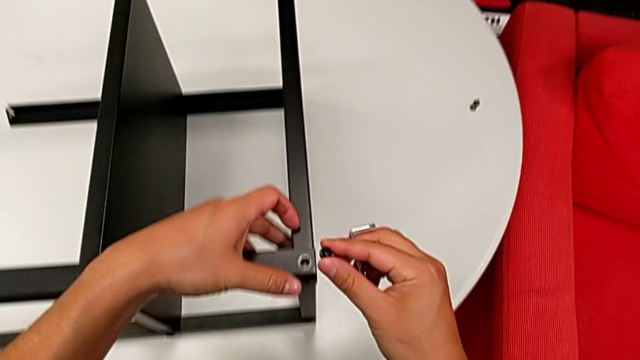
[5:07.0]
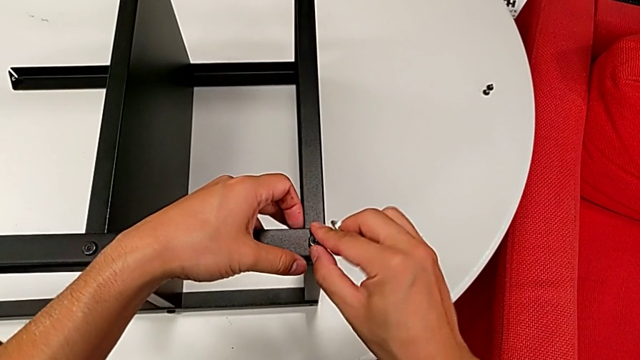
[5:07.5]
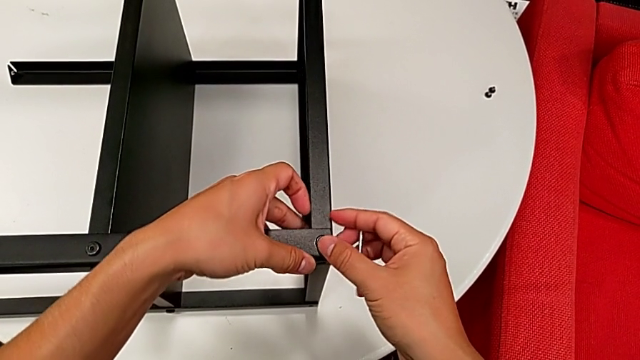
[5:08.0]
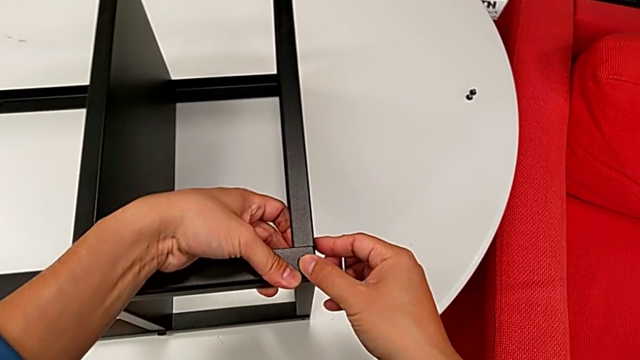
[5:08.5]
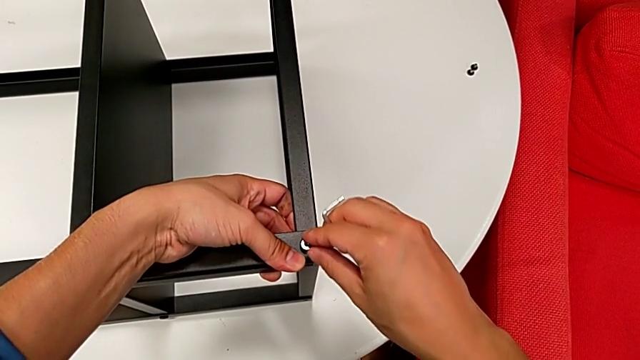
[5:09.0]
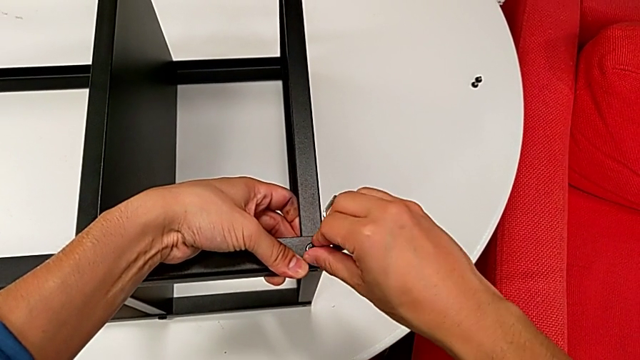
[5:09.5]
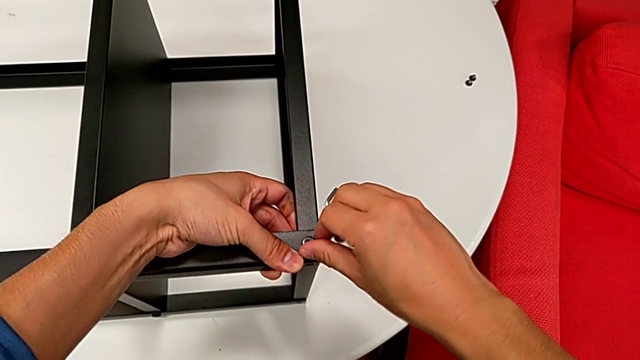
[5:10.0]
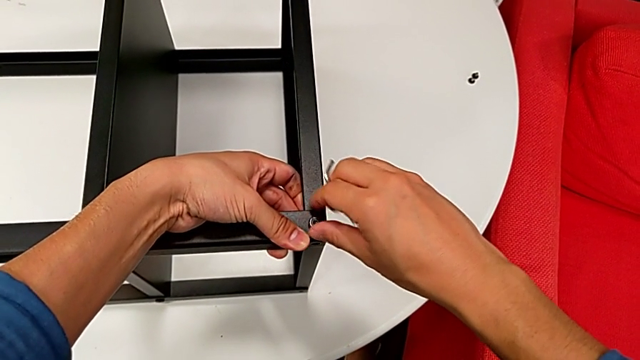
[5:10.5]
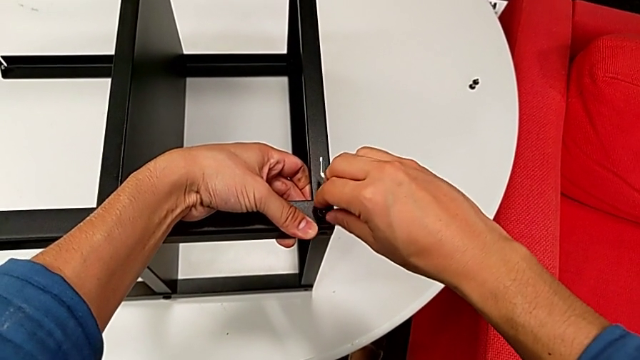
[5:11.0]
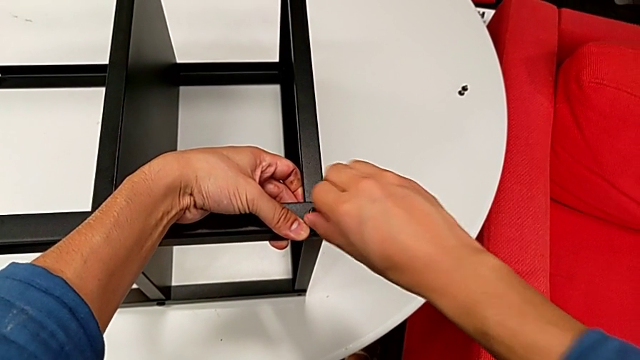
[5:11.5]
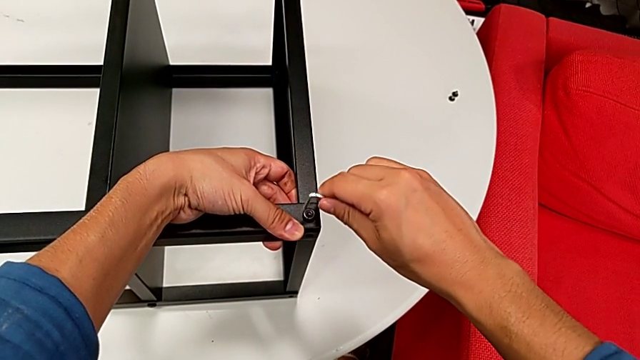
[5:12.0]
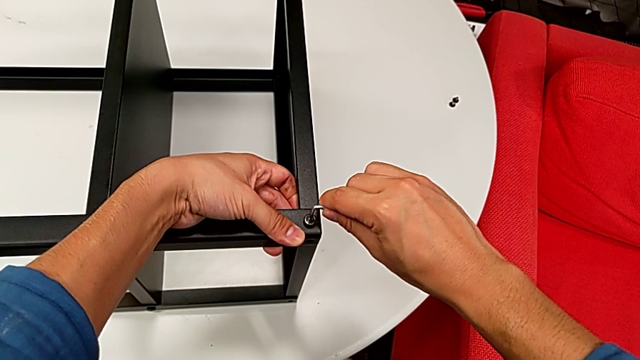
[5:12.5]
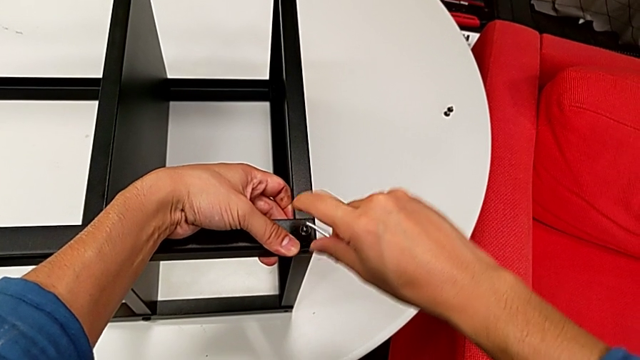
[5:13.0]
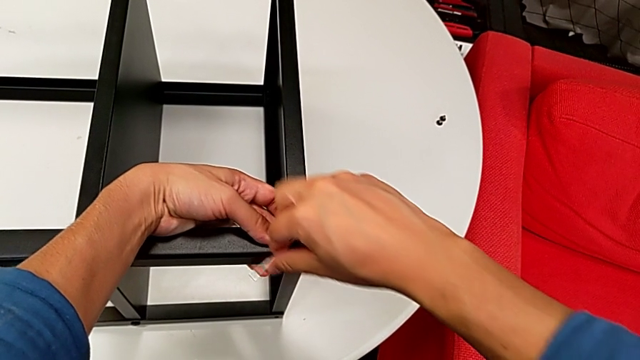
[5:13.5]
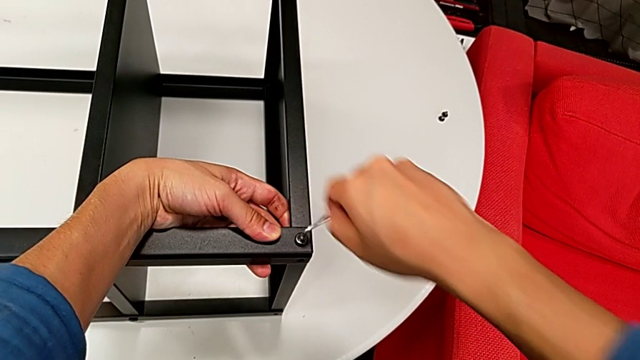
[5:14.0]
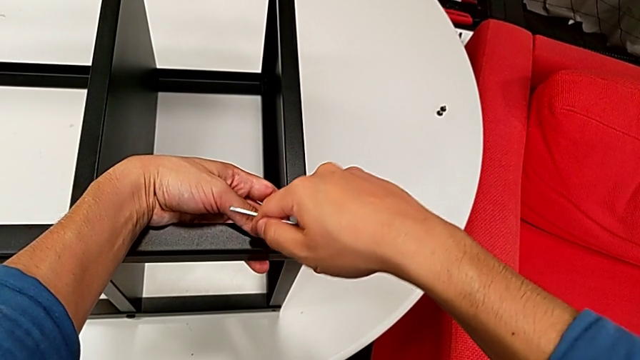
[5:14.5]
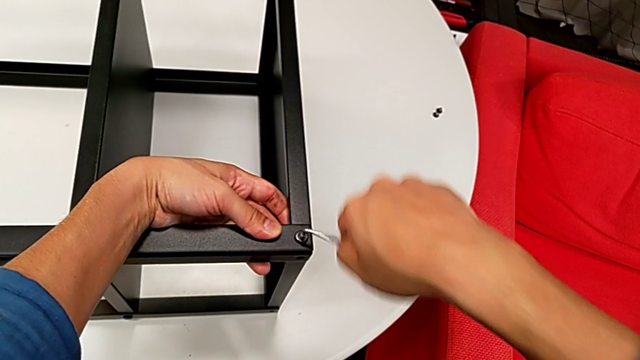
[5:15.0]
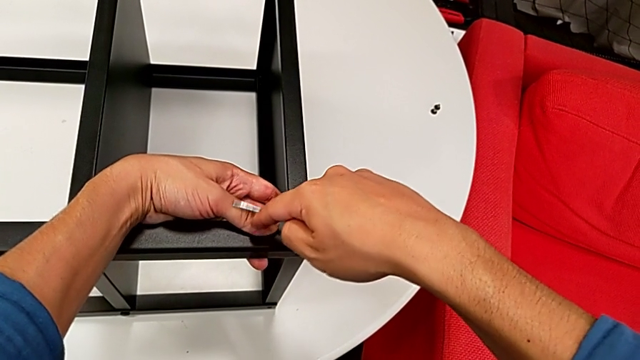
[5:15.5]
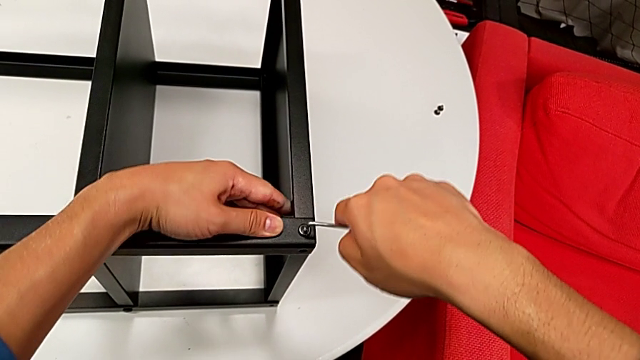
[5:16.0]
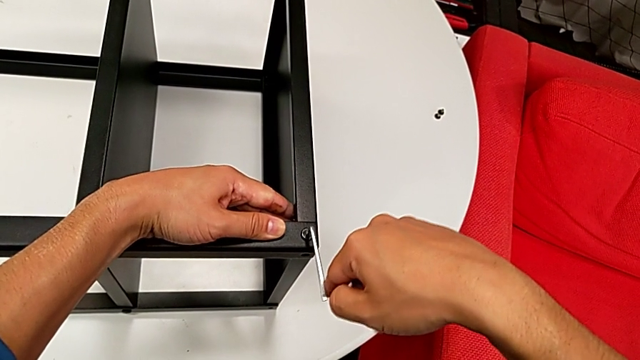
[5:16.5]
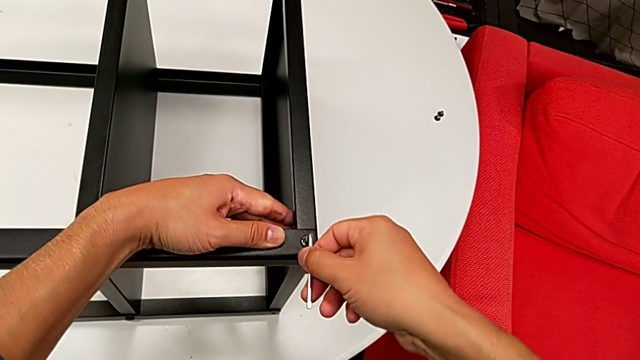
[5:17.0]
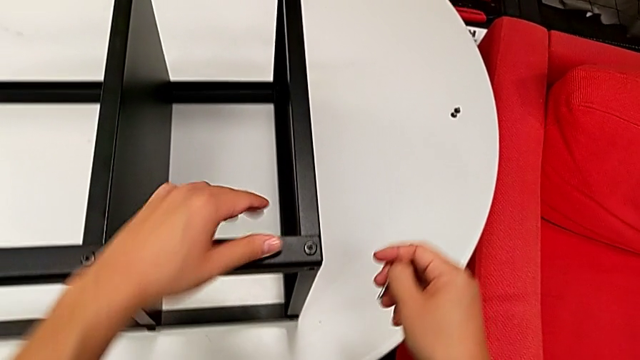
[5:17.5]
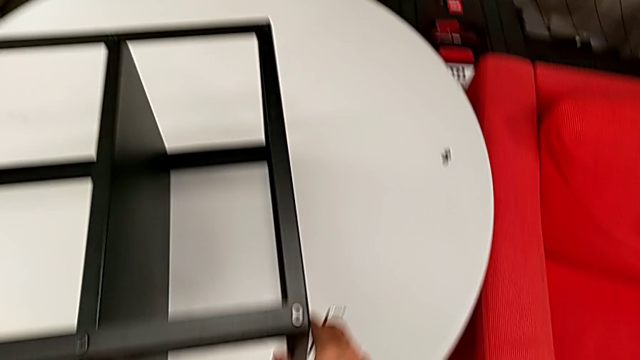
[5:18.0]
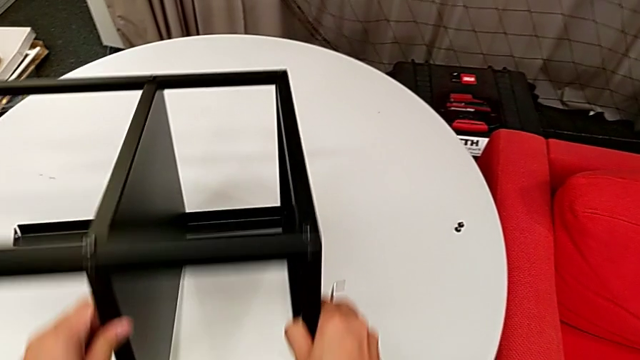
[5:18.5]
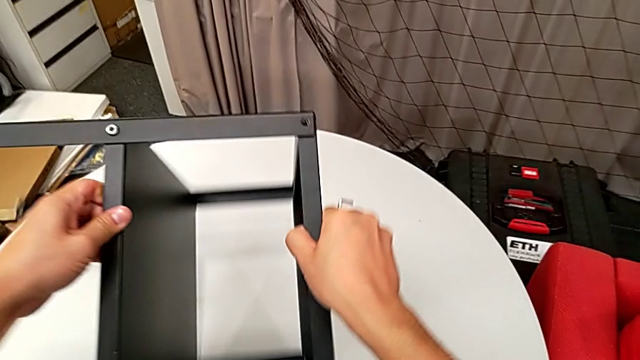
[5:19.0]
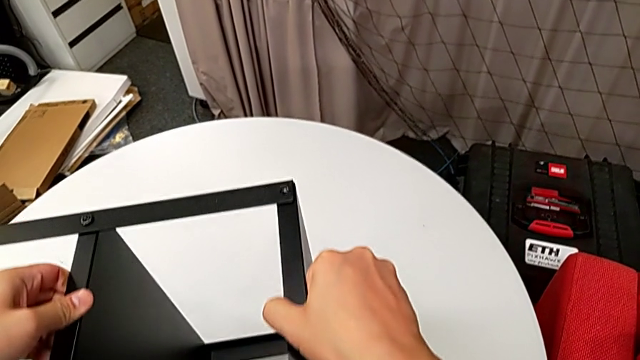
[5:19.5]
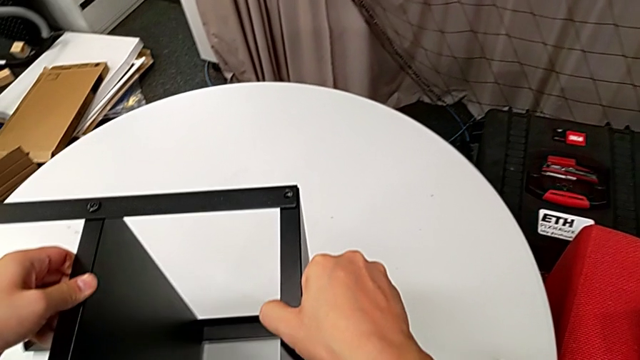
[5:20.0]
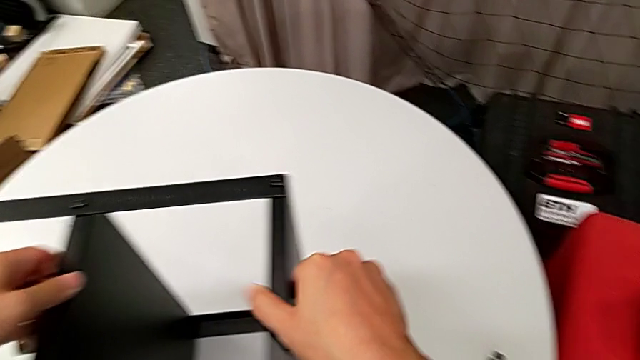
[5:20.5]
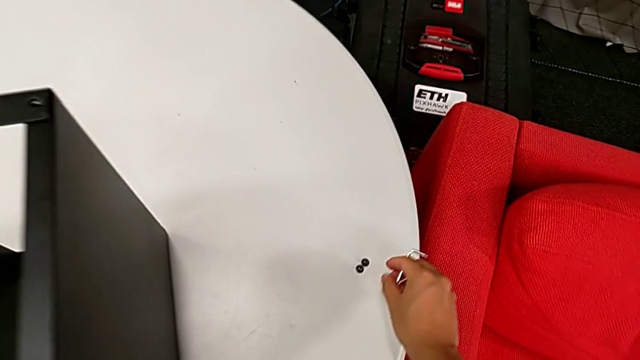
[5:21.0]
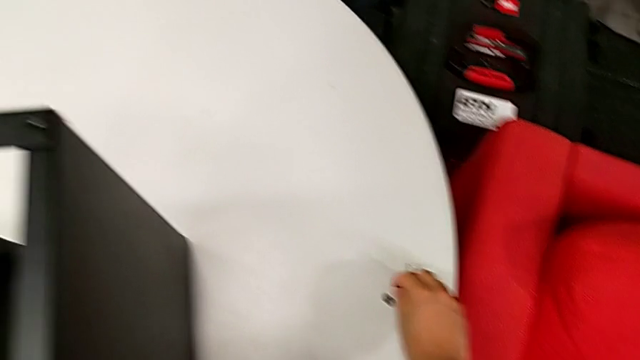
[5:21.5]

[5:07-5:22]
The camera wearer is assembling the top tray of the nightstand. They insert the hex socket head, screw it, insert the Allen wrench, rotate it twice, withdraw it, rotate the nightstand and grab the hex socket head.

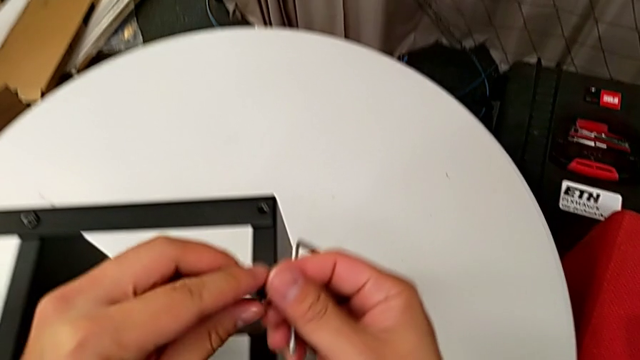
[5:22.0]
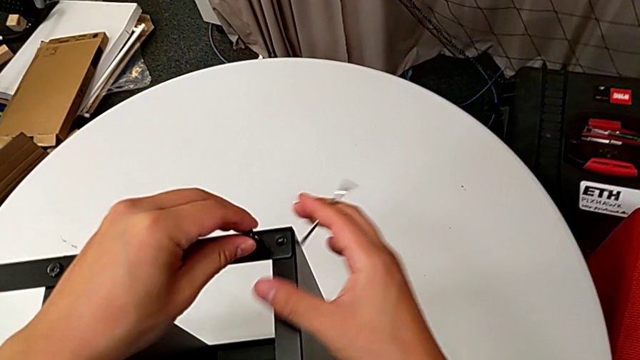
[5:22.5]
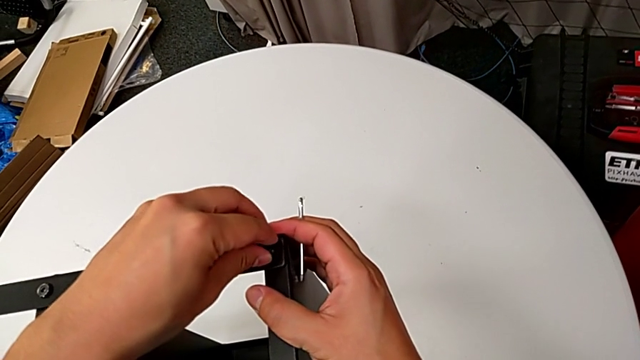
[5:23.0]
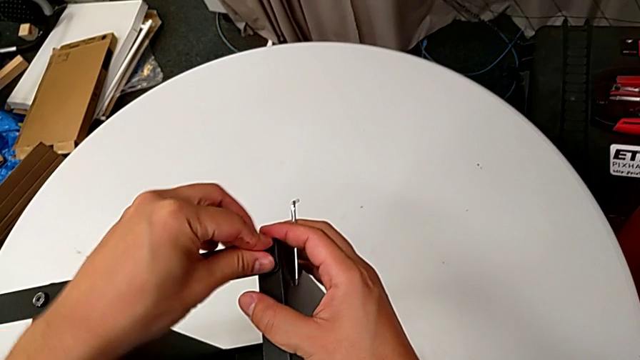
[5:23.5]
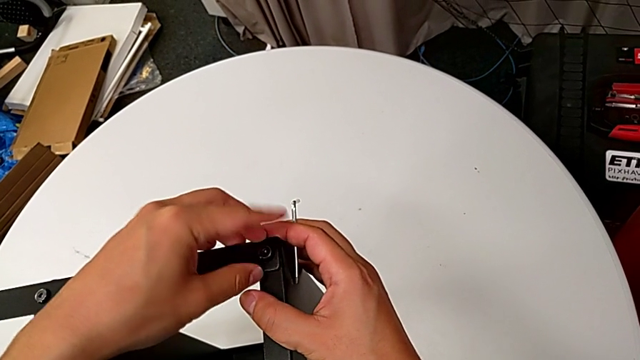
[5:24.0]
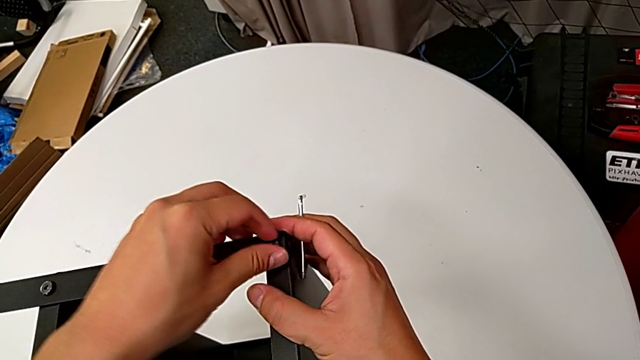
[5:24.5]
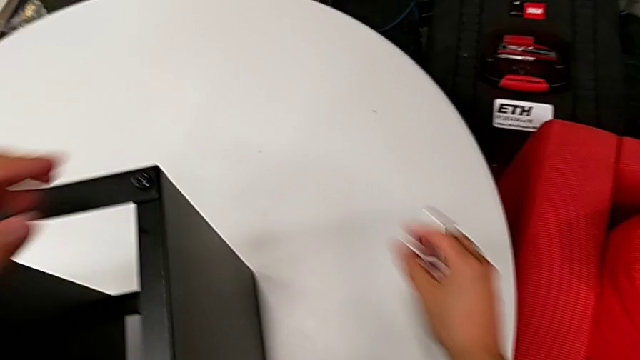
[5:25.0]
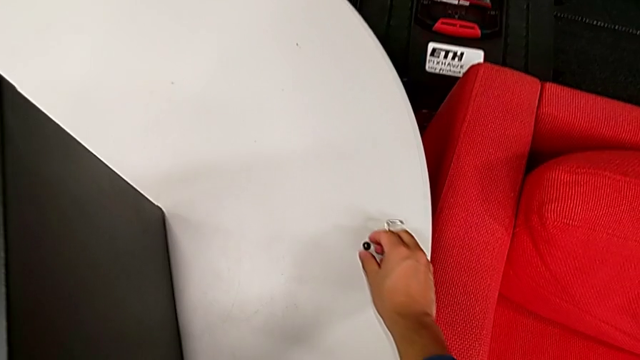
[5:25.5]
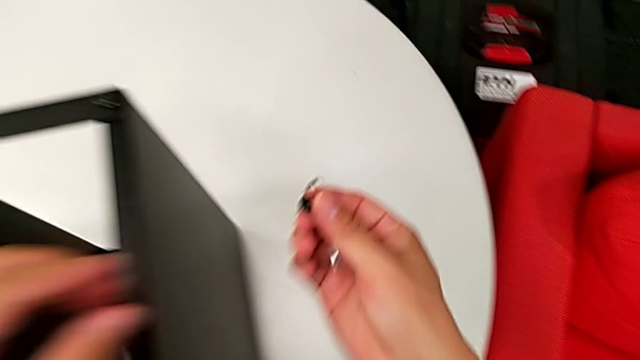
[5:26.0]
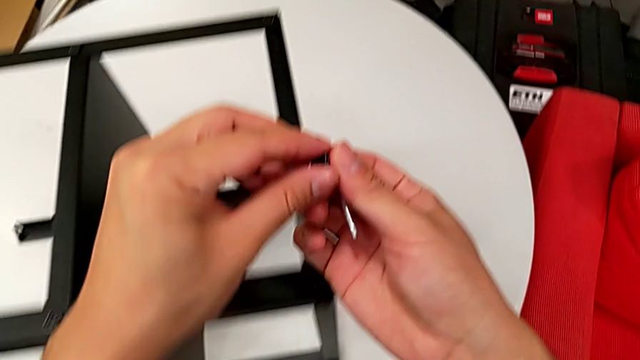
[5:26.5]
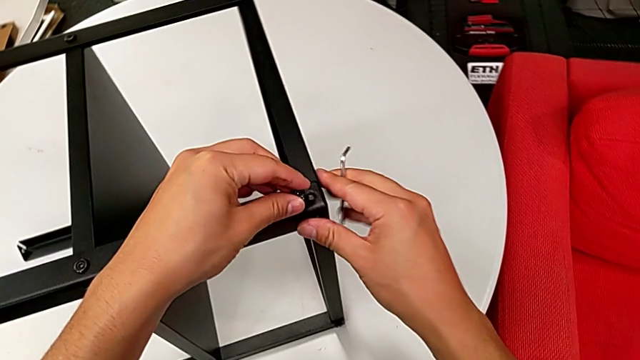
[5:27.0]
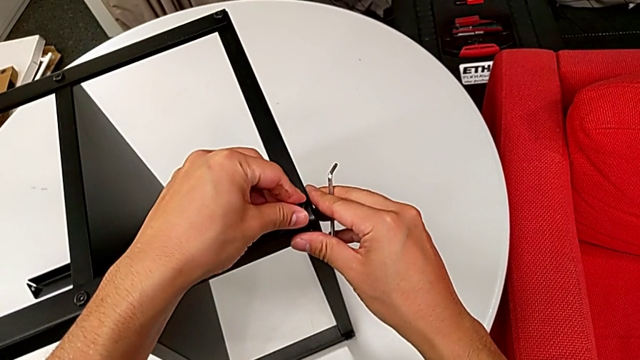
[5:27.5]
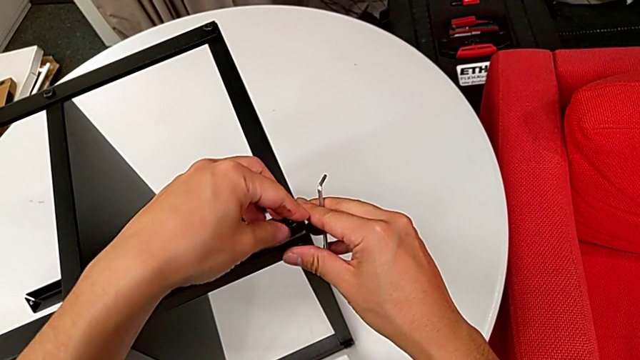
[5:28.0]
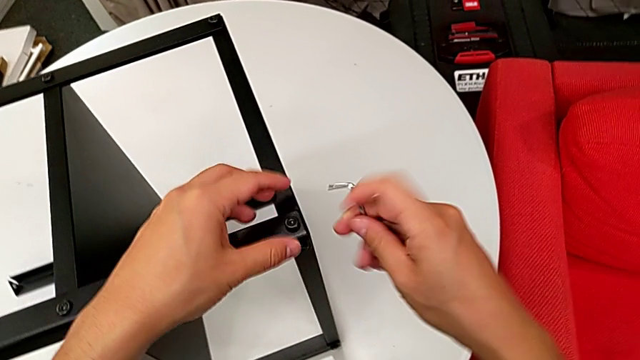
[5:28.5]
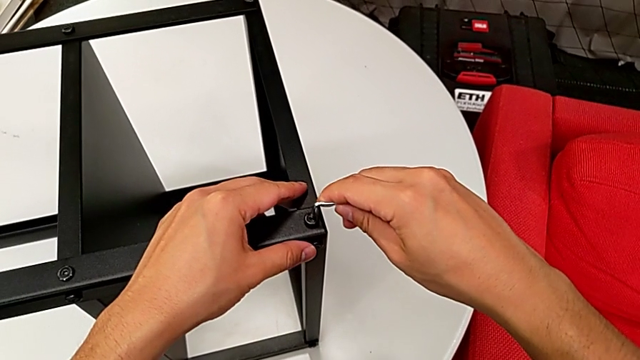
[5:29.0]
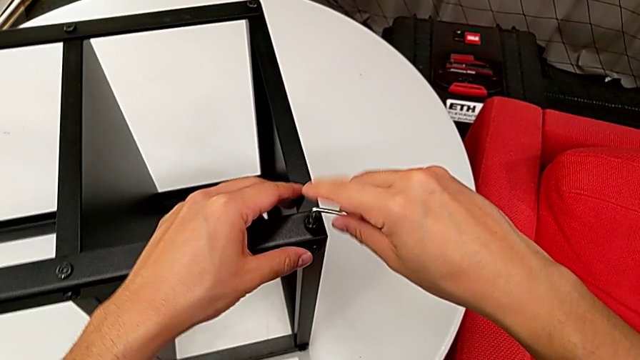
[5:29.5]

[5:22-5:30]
The camera wearer is assembling the top tray of the nightstand. They lift the hex socket head, insert it, screw it, grab it, insert it and insert the Allen wrench.
